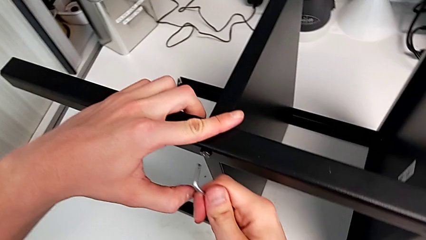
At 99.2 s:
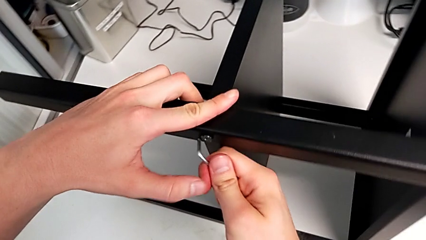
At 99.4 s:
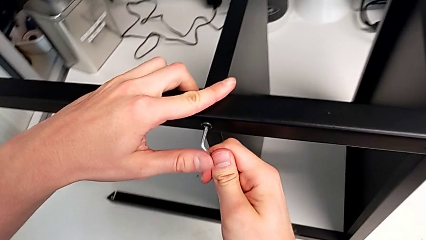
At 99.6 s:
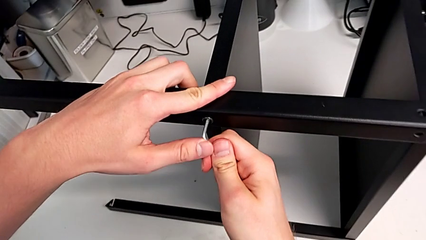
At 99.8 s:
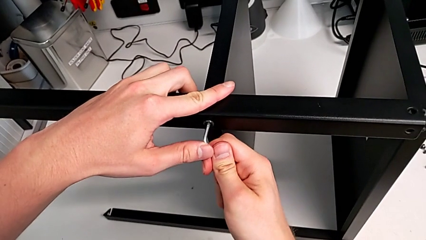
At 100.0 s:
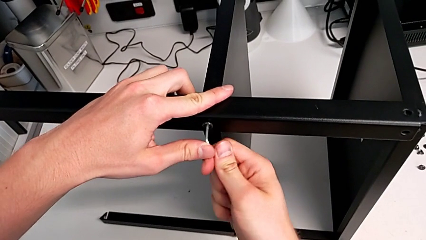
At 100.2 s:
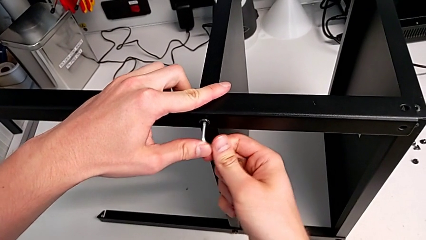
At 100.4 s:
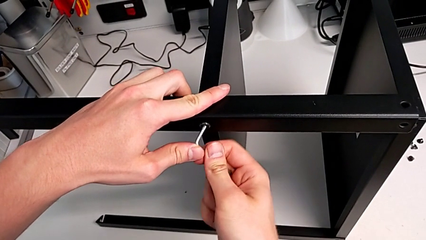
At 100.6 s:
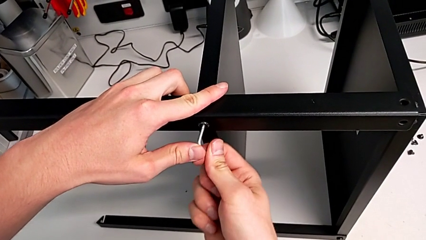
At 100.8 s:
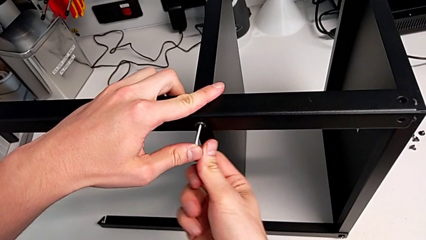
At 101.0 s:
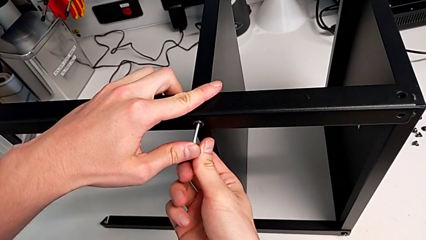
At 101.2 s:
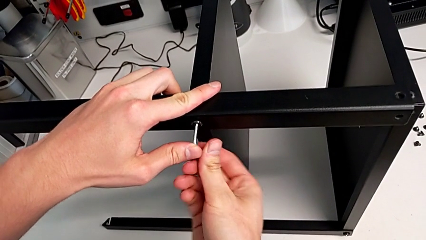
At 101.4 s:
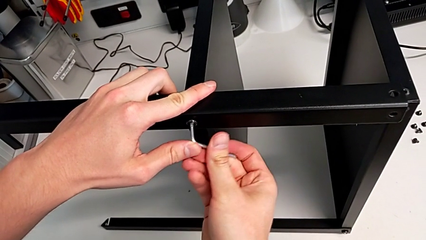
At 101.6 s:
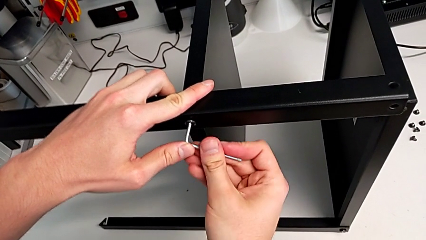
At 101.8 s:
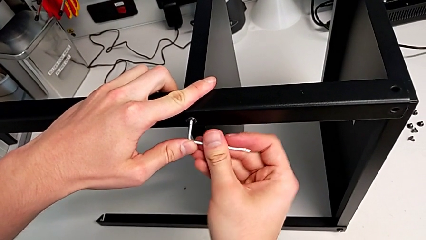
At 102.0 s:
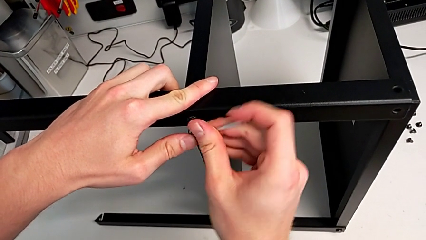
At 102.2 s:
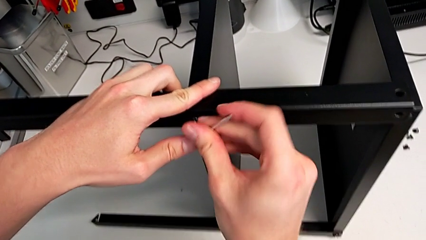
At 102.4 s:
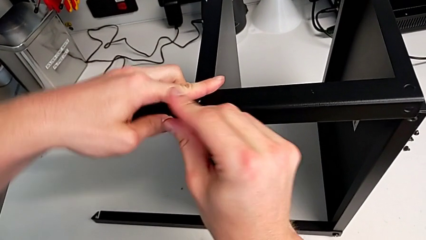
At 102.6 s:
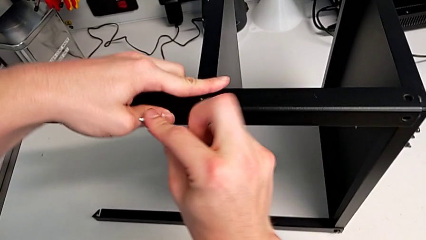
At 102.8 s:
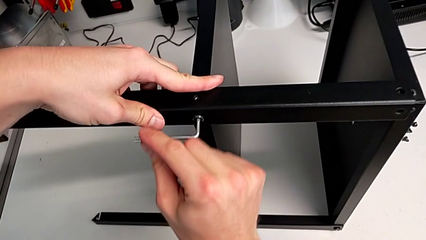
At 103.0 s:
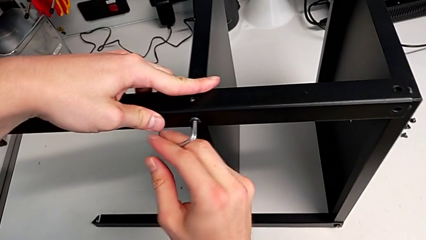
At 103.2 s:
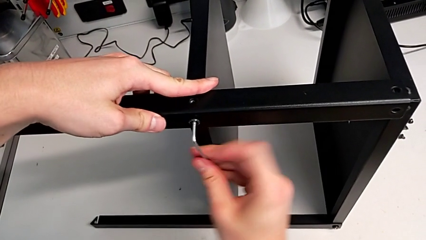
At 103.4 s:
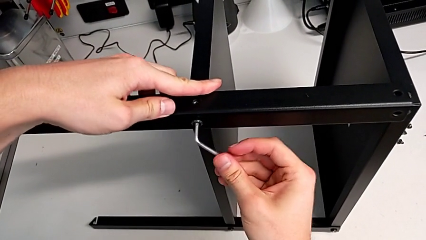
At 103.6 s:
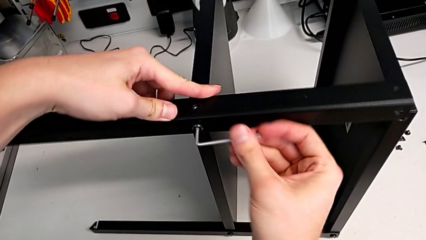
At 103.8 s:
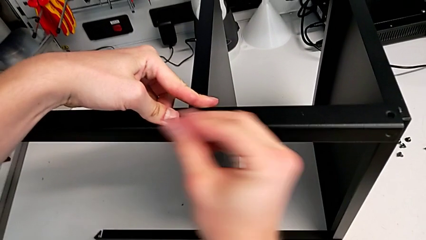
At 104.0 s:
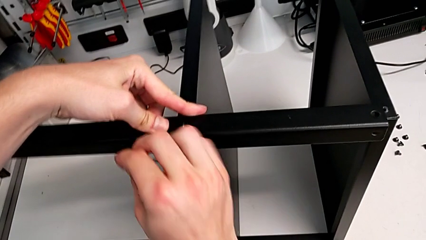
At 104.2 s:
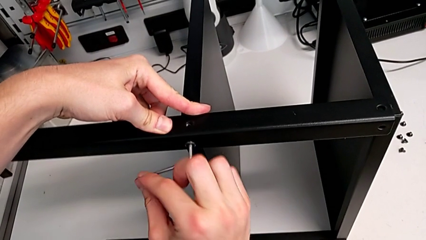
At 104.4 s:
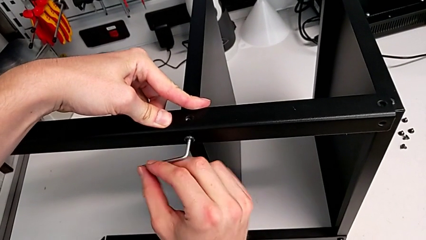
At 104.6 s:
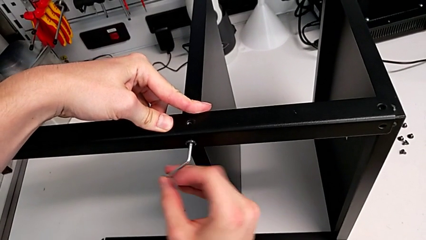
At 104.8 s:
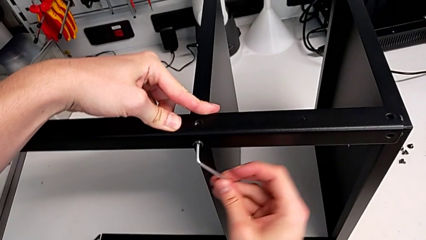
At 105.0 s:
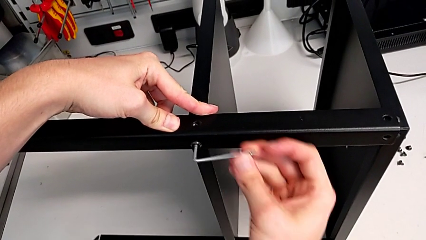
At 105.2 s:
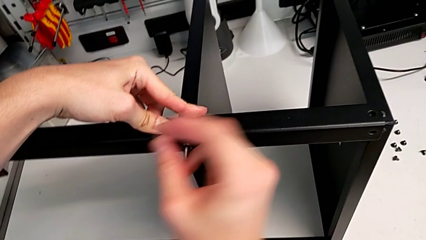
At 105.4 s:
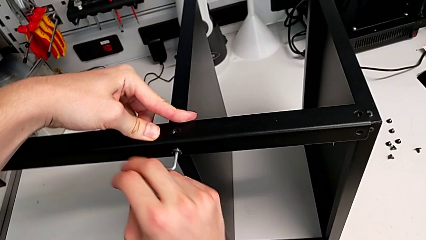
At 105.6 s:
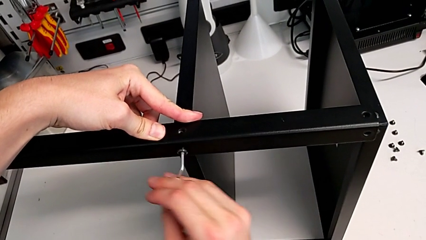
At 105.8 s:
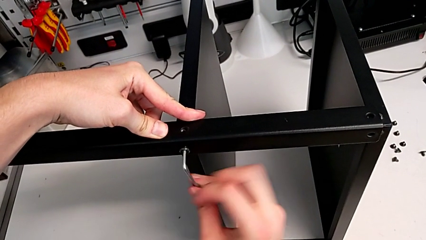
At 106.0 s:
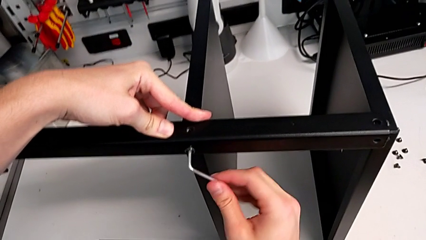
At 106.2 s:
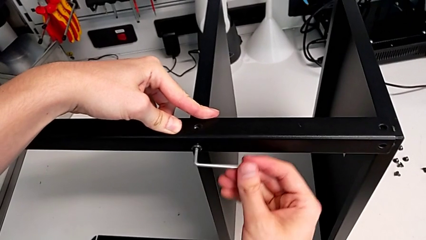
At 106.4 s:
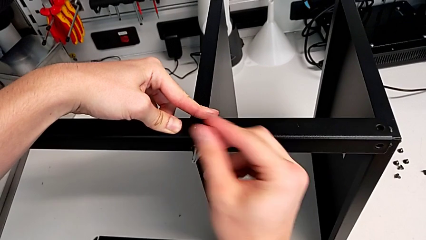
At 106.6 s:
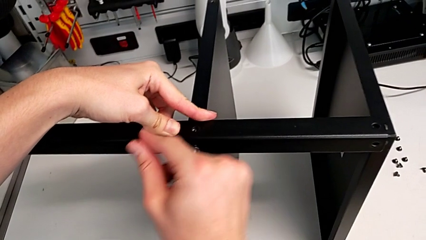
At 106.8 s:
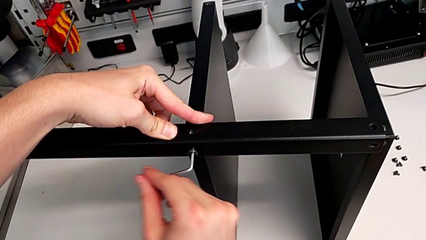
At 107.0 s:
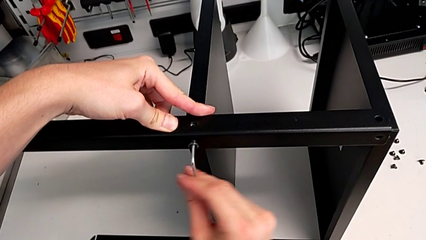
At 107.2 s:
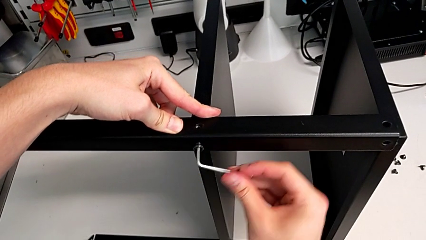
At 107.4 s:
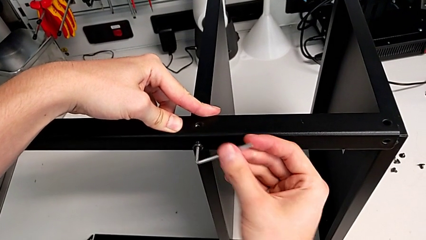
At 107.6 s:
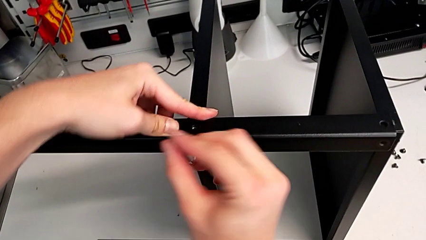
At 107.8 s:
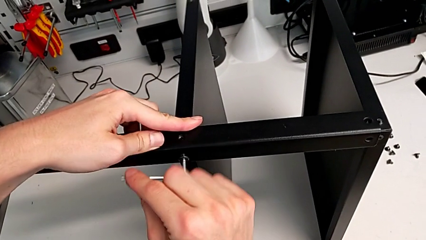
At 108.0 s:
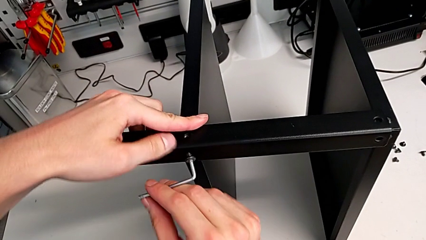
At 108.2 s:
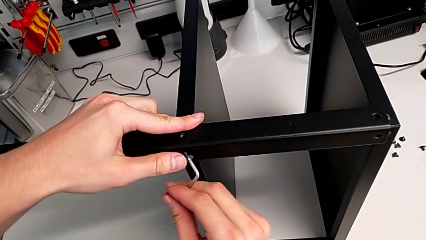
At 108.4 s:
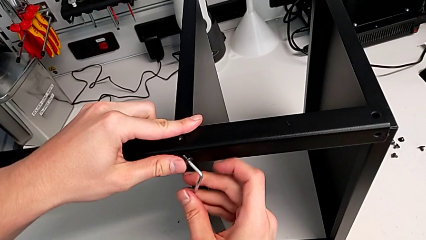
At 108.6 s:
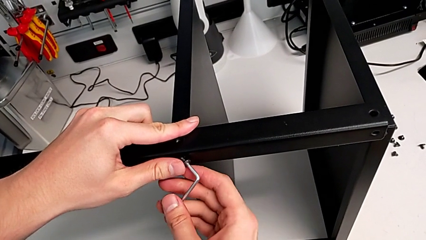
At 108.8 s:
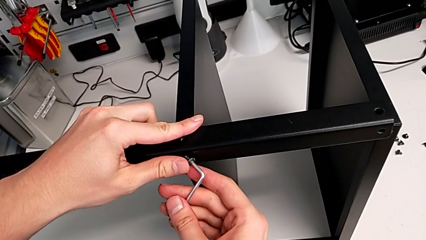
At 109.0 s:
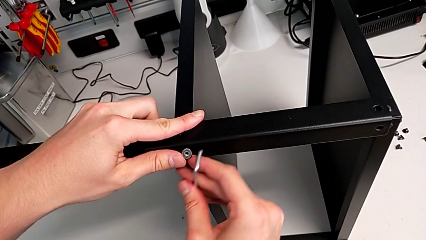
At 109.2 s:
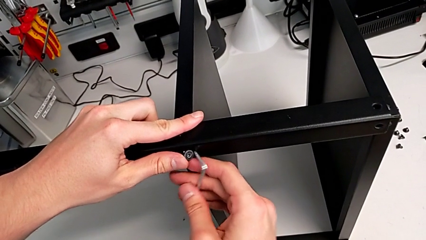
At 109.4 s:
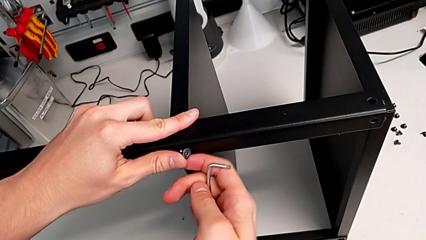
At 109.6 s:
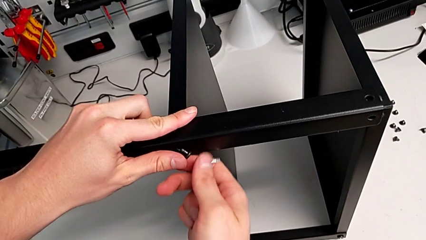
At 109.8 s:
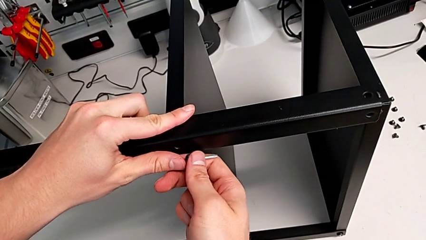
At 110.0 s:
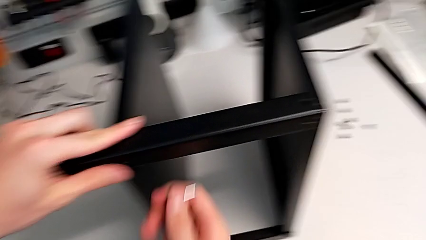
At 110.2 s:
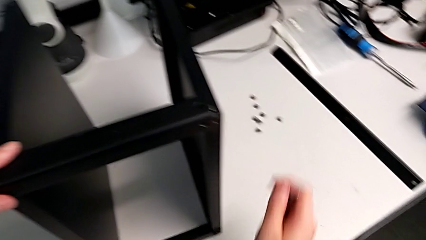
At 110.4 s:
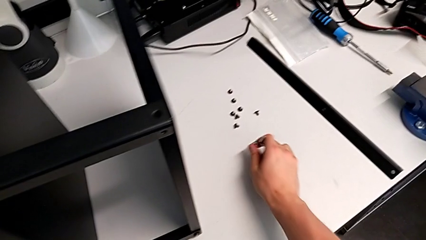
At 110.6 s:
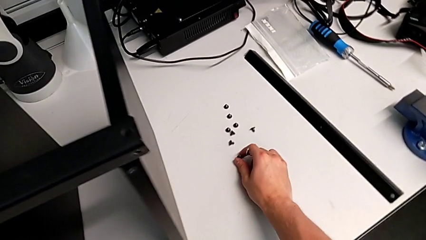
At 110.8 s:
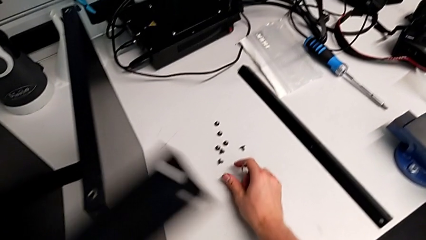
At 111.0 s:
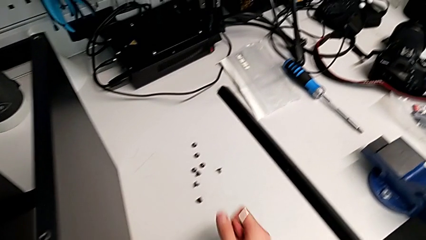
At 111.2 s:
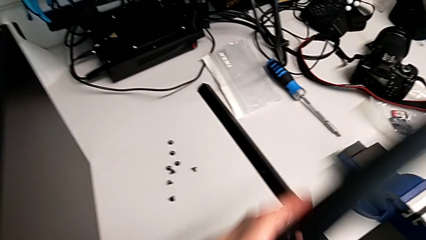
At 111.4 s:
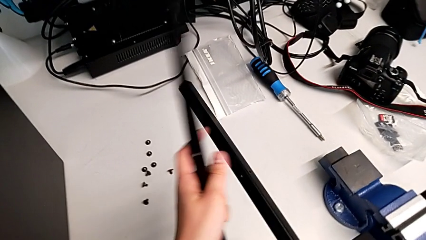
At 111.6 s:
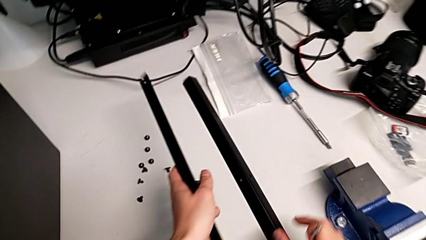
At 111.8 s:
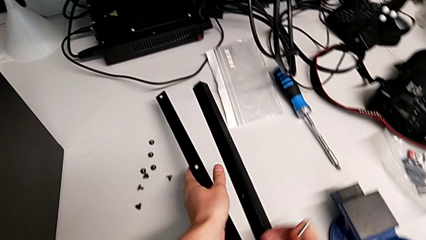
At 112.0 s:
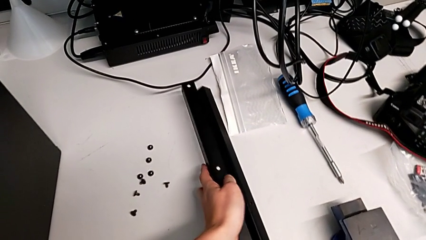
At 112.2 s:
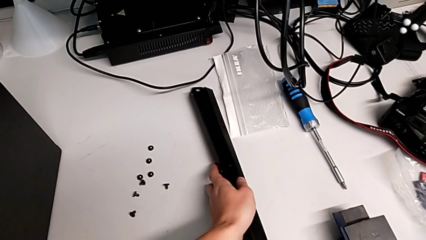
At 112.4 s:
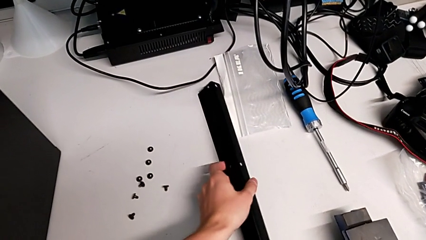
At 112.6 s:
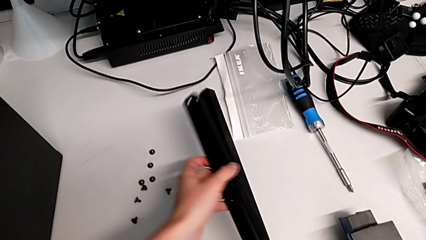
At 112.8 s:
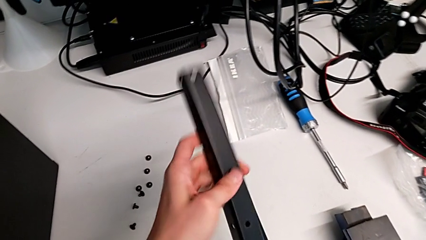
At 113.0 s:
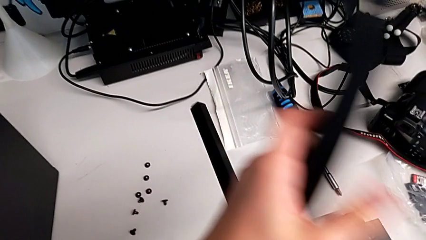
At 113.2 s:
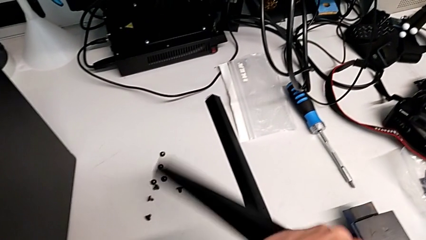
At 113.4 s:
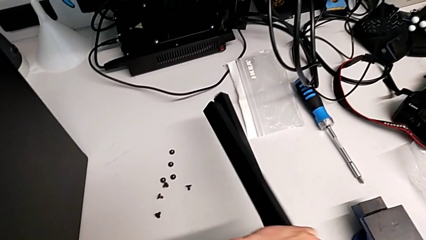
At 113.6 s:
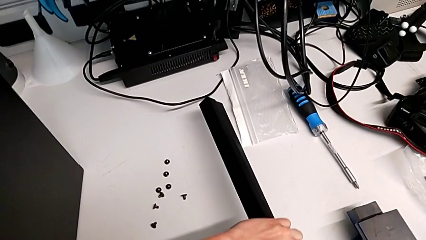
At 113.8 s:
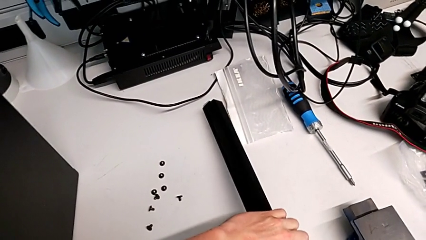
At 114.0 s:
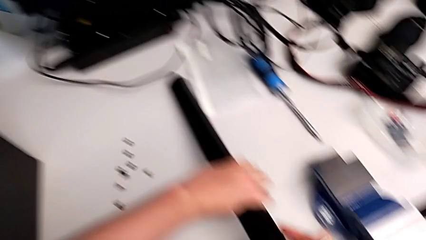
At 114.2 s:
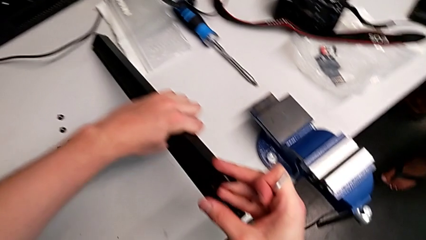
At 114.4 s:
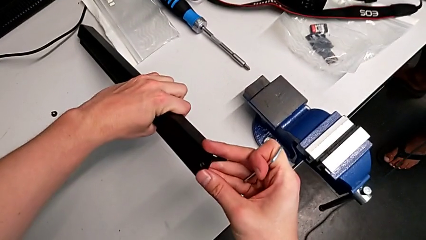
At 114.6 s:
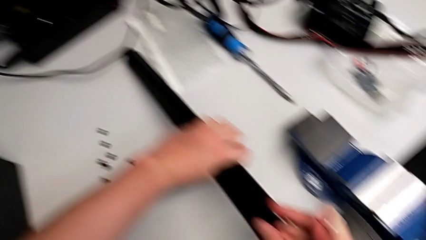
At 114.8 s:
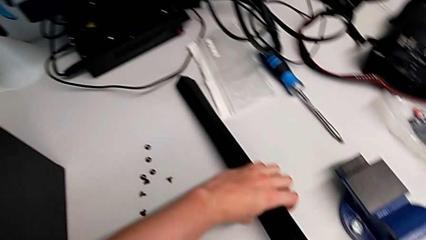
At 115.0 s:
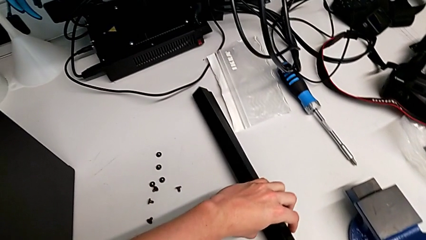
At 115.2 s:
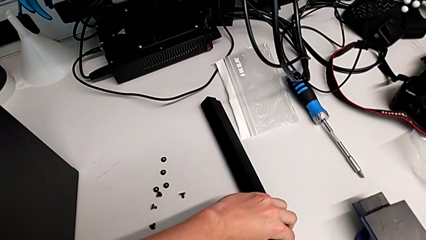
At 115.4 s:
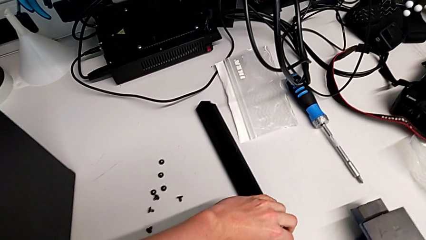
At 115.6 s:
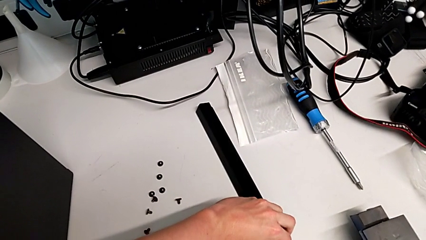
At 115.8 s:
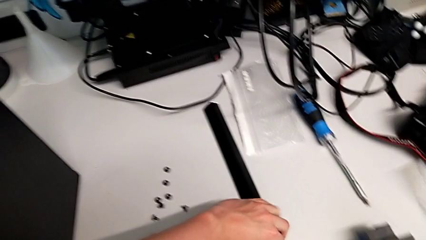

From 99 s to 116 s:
The camera wearer is disassembling the second leg. They insert the Allen wrench, unscrew the hex socket head, withdraw the Allen wrench, disassemble the hex socket head, place it, place the leg, rotate it and place it.
